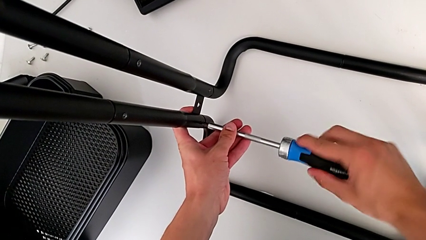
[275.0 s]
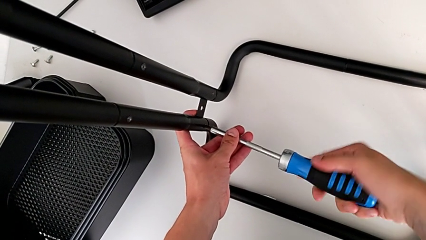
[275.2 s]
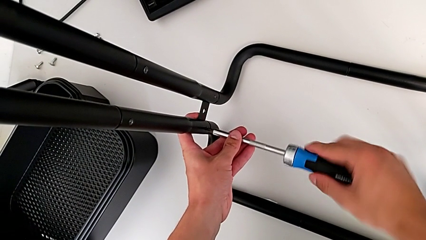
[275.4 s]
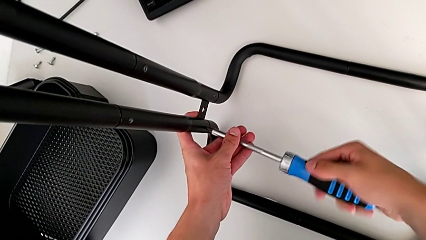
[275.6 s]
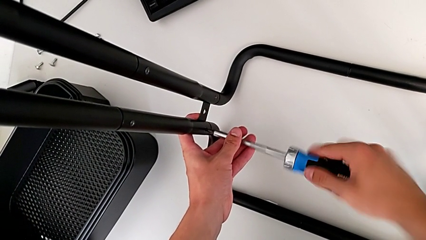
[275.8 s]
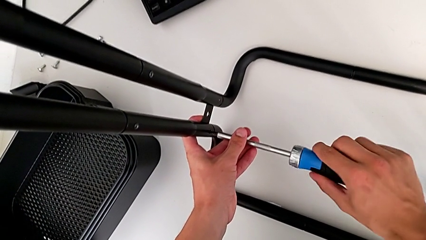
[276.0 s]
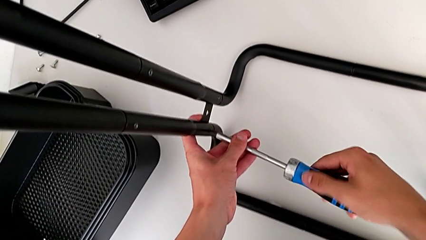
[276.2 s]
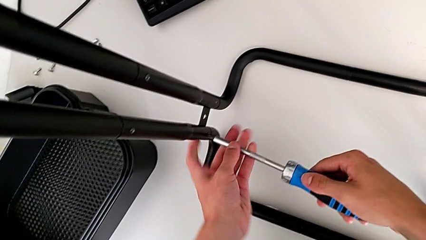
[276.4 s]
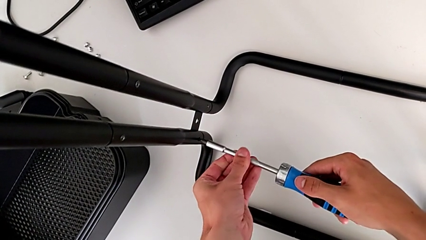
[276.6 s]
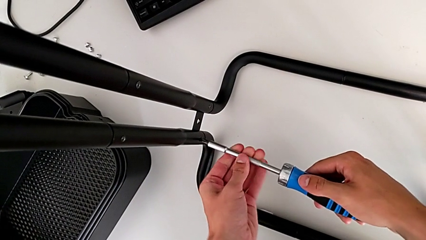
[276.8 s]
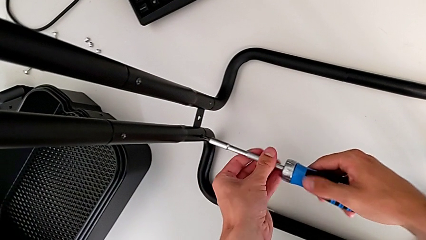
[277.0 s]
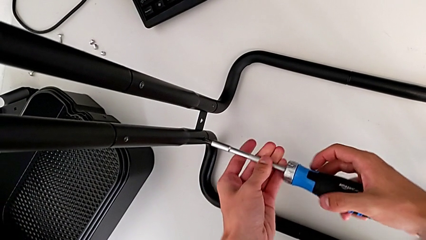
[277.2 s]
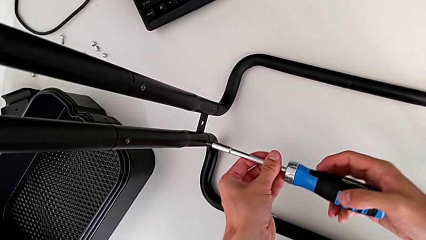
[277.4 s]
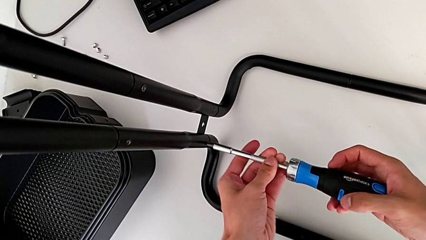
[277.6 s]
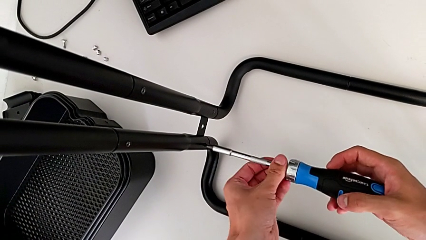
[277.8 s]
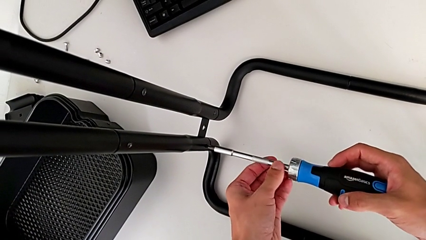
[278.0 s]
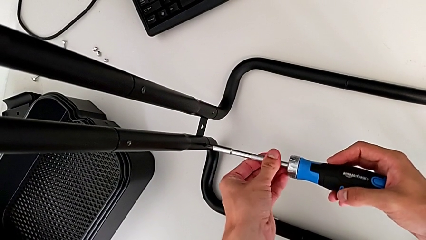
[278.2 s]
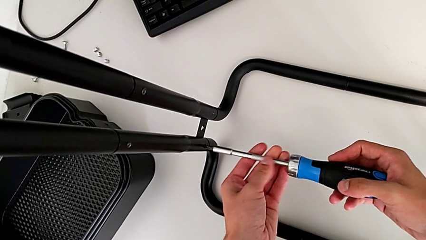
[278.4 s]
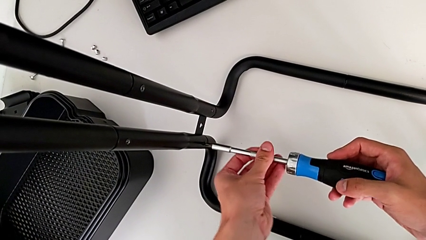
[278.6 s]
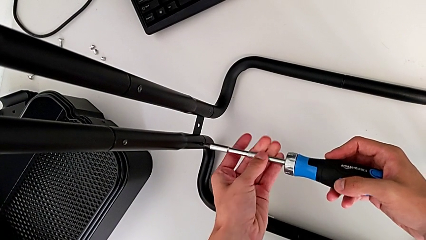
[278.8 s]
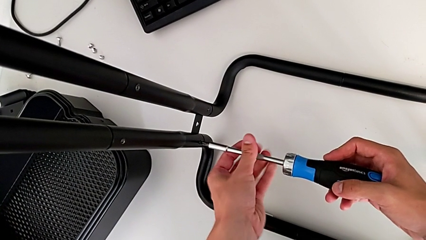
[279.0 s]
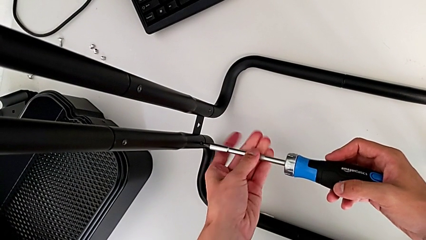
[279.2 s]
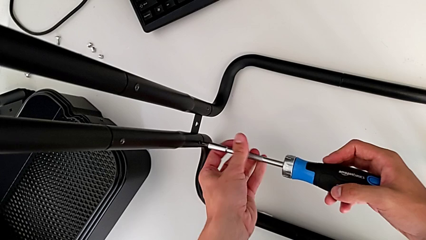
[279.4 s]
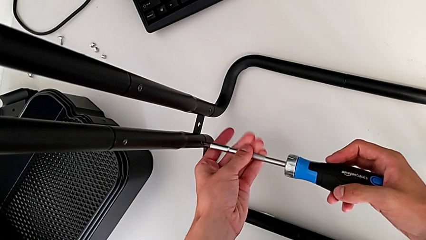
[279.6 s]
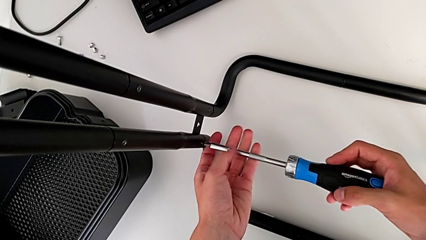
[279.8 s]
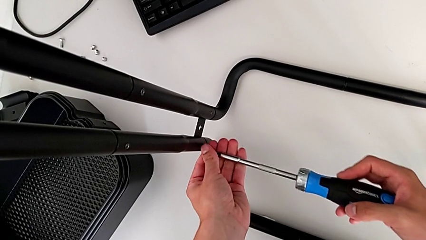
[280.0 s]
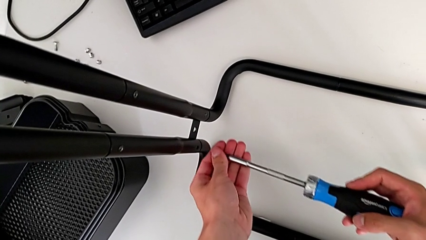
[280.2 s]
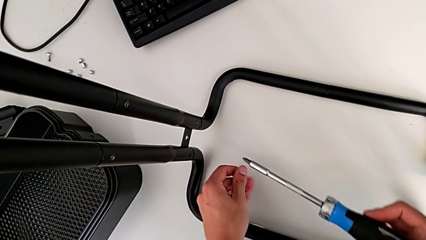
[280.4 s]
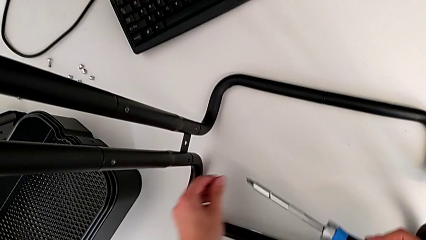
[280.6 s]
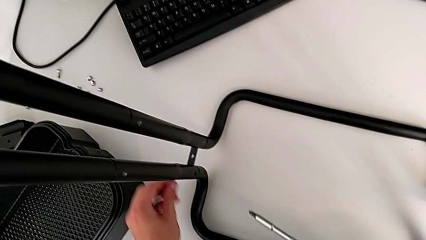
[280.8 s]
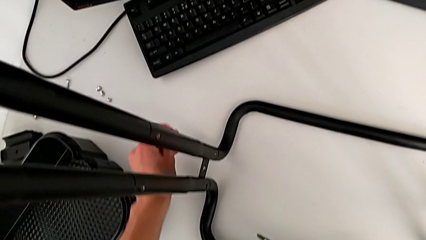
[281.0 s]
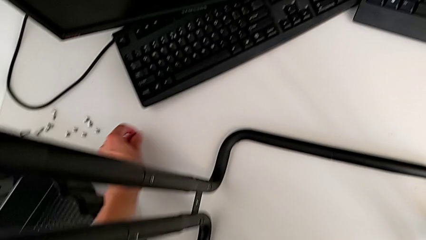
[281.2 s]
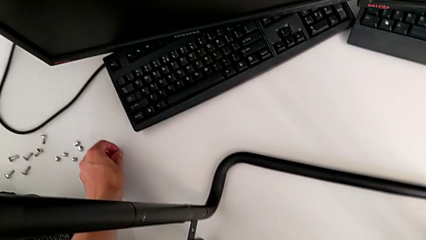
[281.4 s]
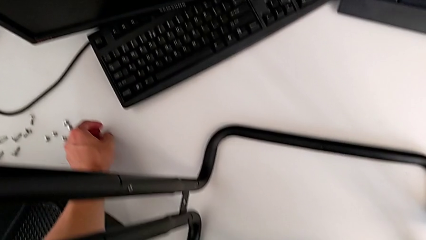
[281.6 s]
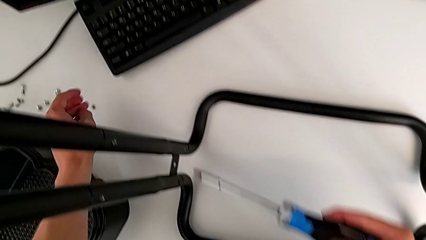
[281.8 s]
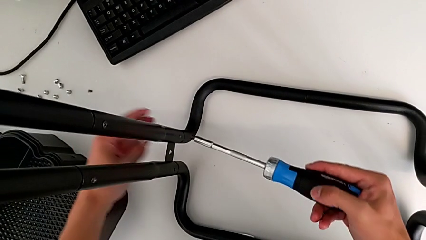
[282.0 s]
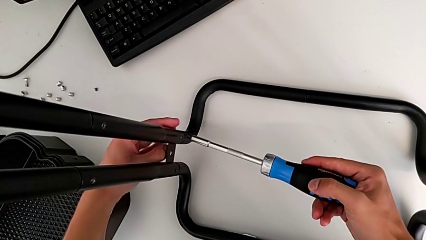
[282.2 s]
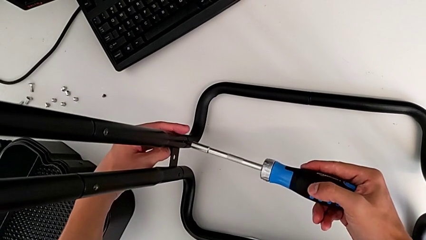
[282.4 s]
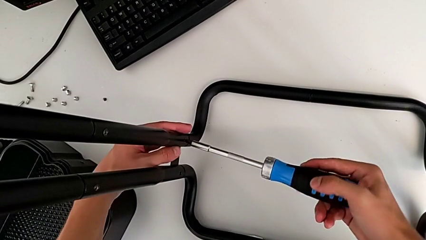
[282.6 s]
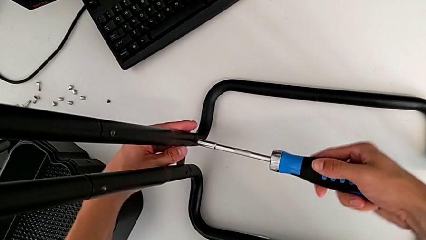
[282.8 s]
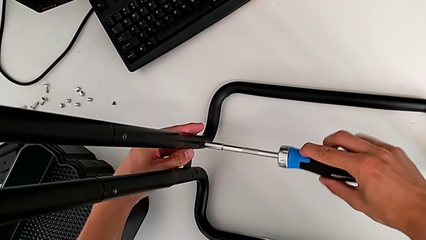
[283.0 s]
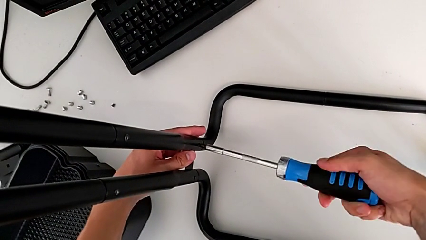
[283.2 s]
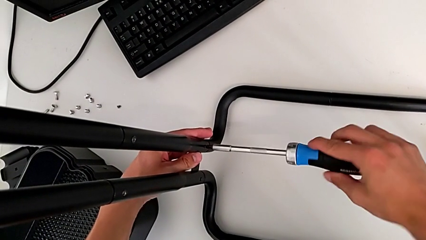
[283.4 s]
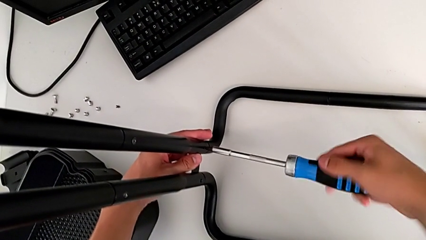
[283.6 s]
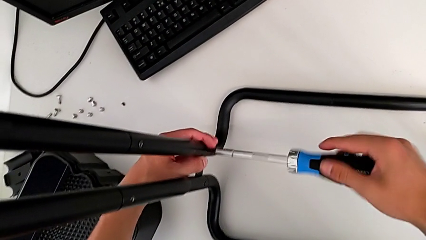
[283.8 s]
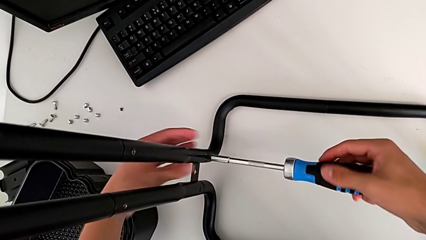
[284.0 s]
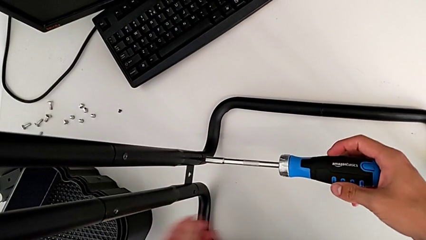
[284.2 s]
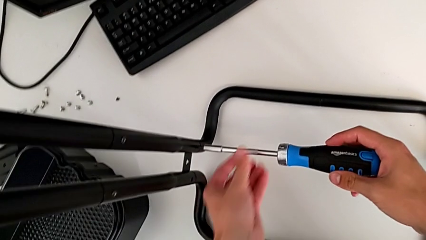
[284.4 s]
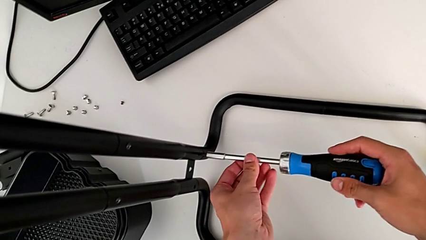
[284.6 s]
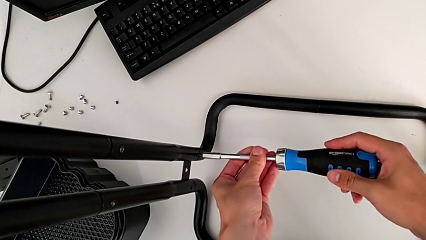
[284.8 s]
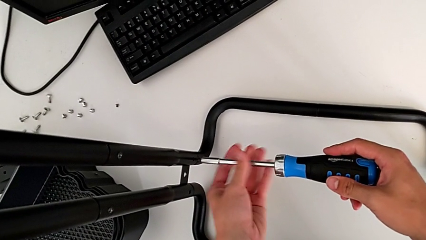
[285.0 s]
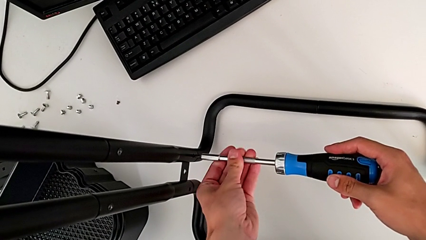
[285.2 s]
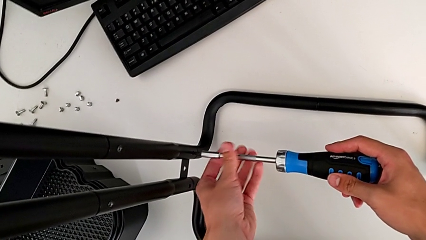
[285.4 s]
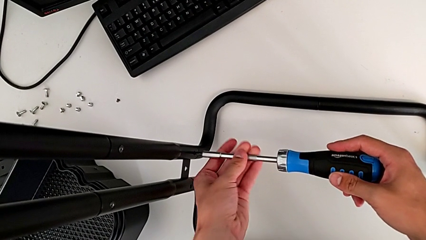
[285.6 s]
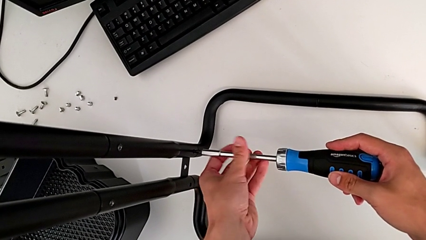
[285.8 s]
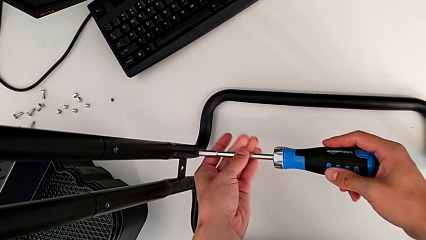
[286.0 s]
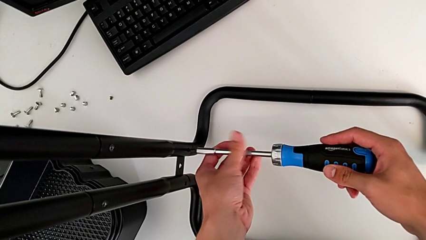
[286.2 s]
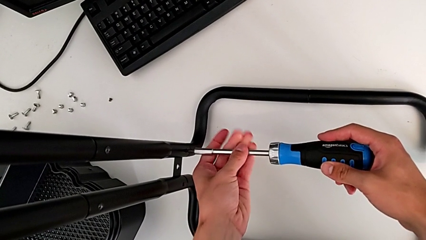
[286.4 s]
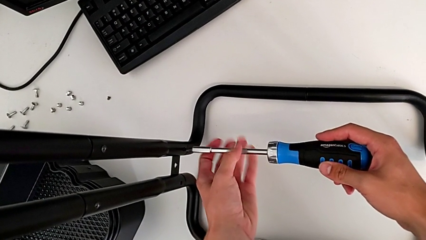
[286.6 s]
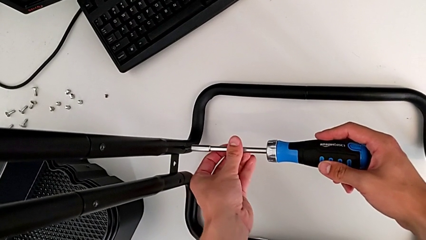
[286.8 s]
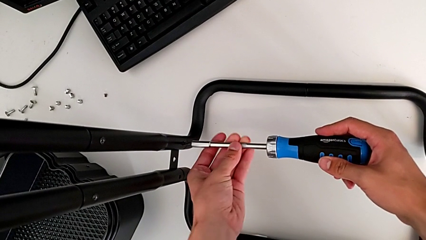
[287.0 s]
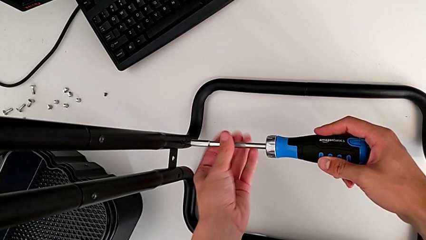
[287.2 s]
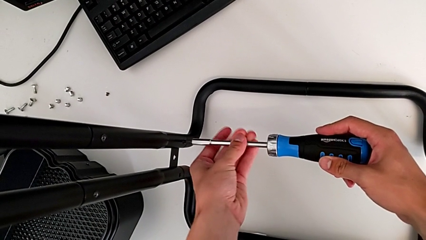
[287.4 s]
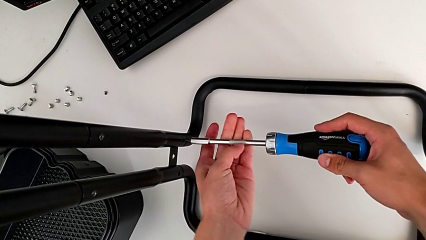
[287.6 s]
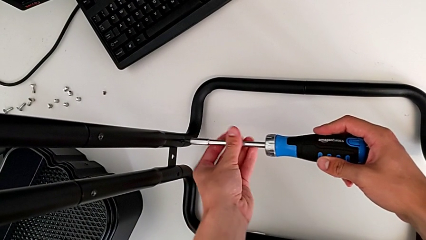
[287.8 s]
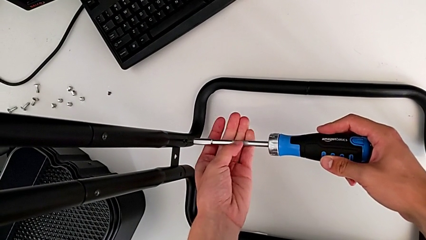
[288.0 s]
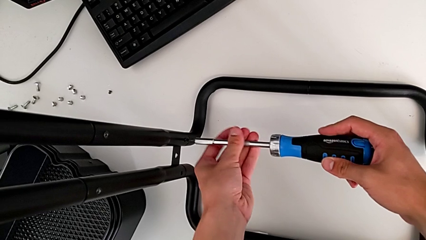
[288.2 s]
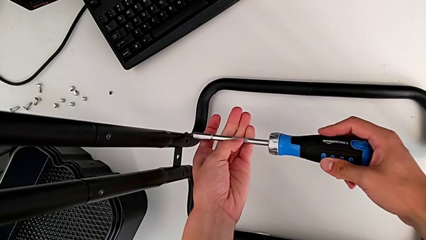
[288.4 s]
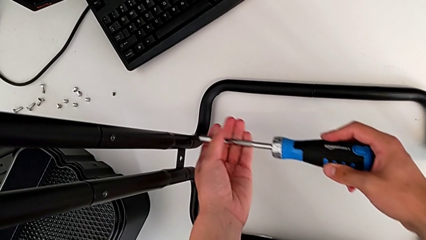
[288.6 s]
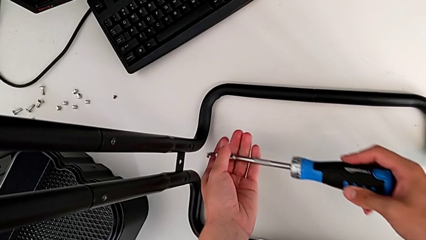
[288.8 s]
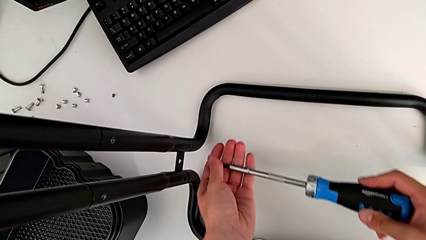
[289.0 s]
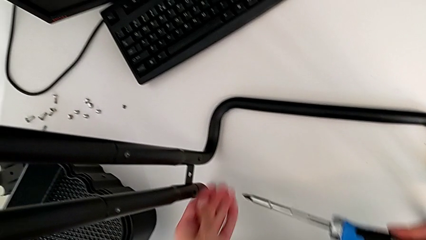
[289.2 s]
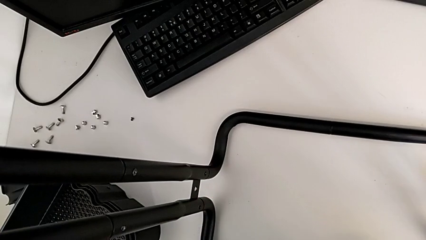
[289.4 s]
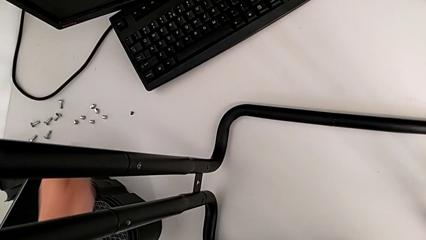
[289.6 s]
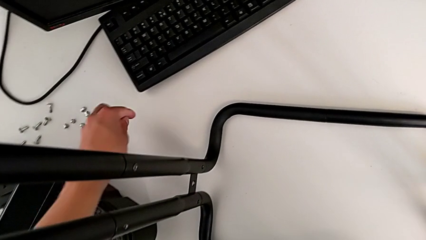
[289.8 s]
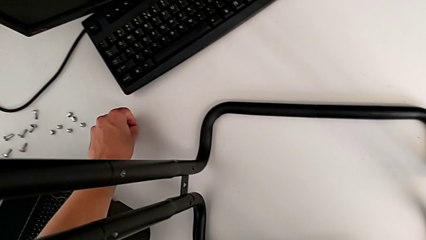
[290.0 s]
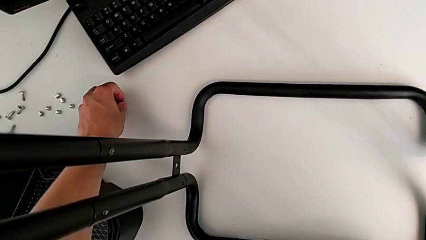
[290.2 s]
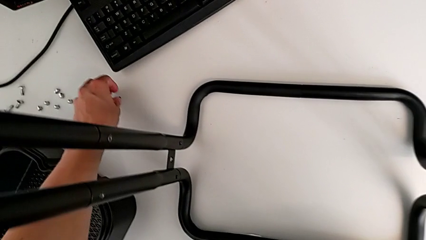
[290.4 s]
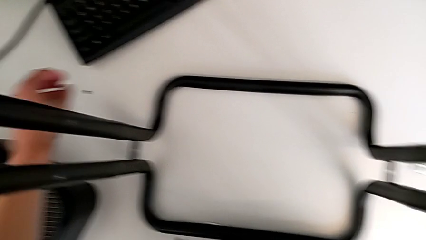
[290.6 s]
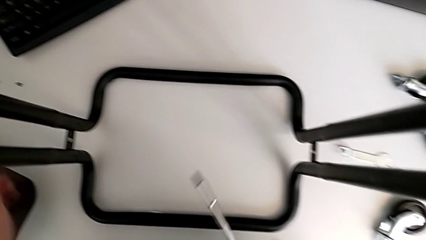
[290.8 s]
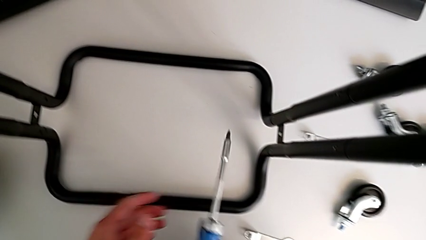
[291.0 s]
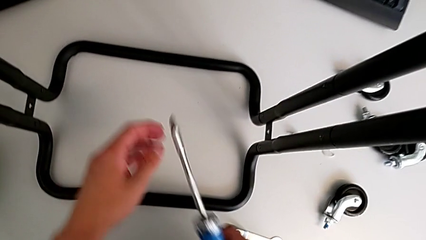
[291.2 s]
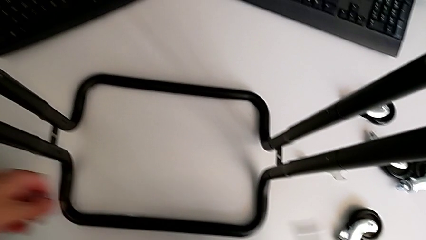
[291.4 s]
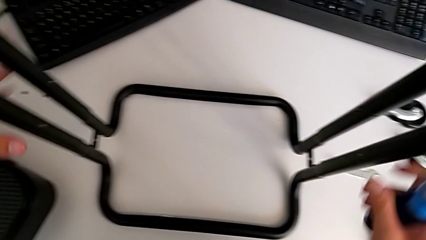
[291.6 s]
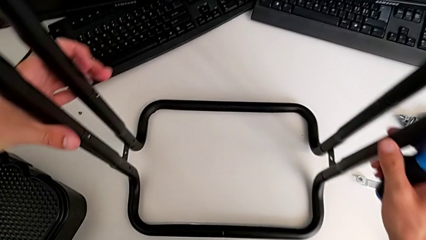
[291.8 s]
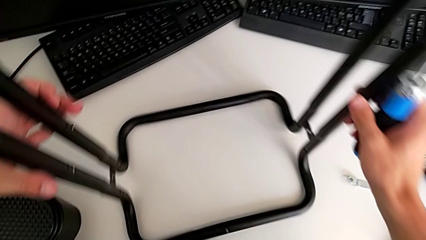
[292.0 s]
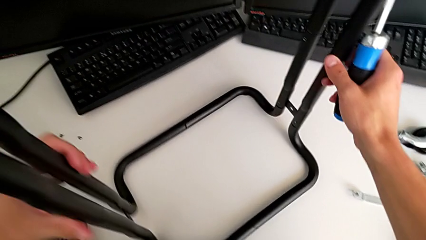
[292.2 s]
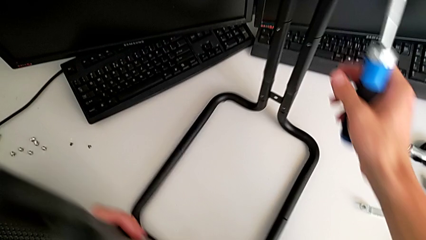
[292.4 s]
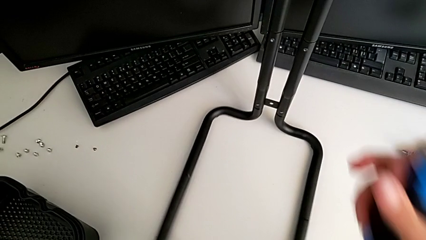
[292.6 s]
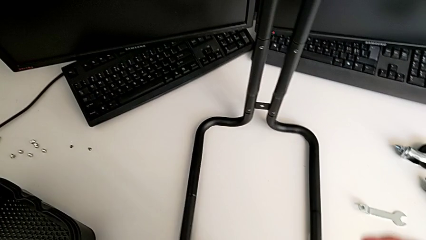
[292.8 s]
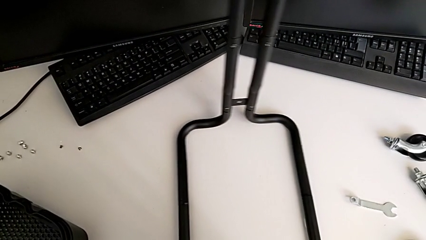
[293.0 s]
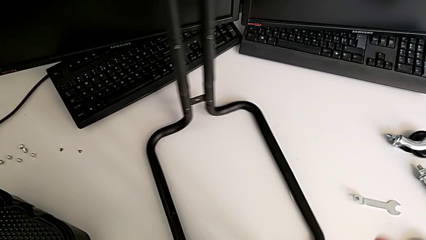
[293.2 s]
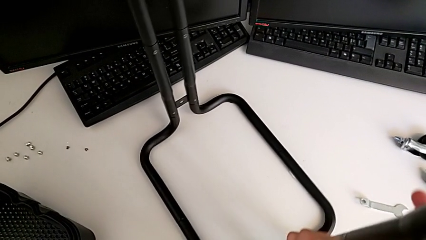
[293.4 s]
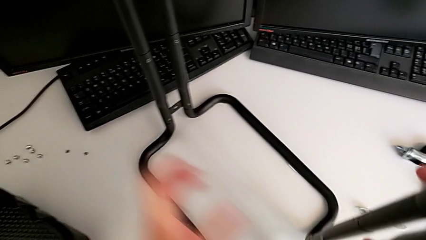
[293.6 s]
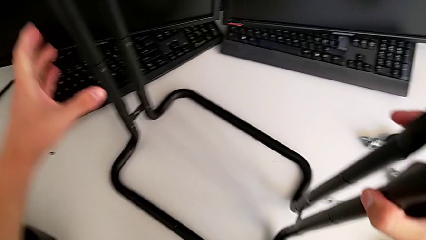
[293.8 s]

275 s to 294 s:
The camera wearer is disassembling the side bars of the rolling cart. They keep unscrewing the first screw, disassemble the screw, place the first screw, insert the screwdriver, unscrew the screw, place the second screw and rotate the utility cart.
